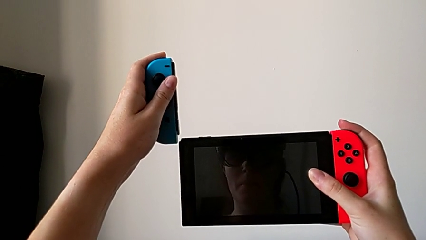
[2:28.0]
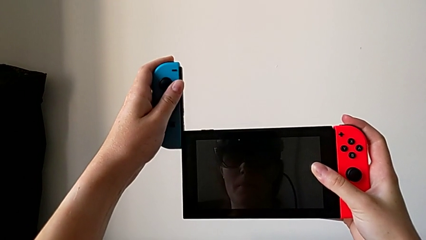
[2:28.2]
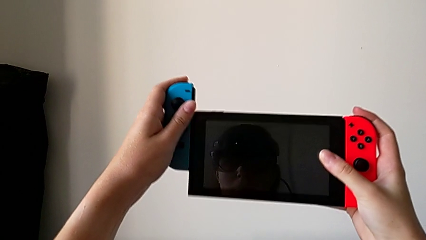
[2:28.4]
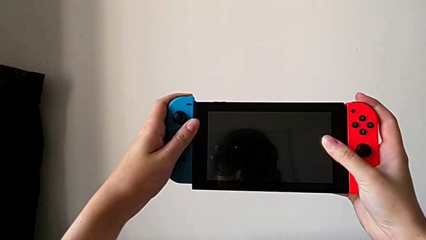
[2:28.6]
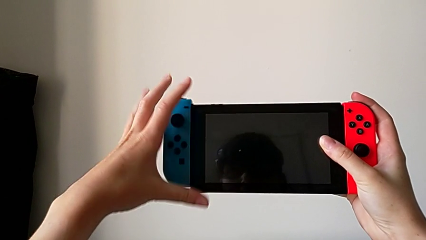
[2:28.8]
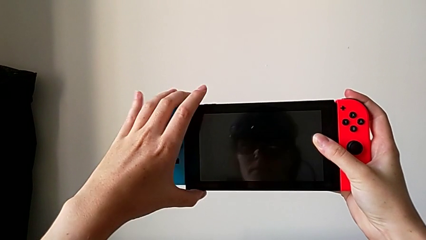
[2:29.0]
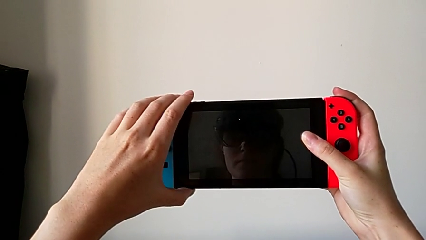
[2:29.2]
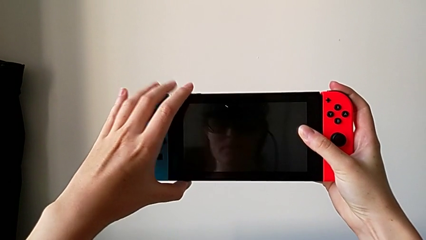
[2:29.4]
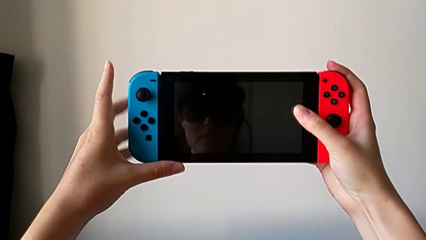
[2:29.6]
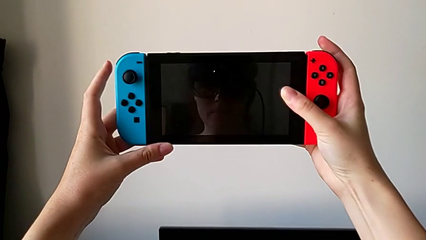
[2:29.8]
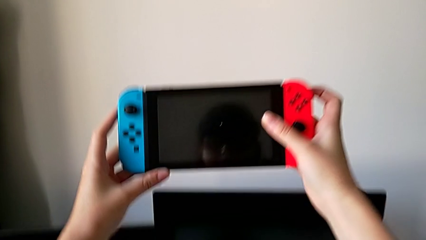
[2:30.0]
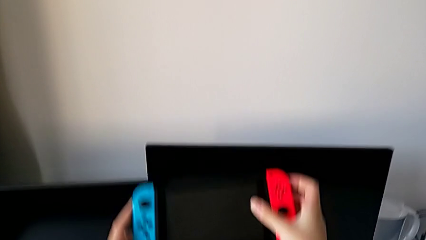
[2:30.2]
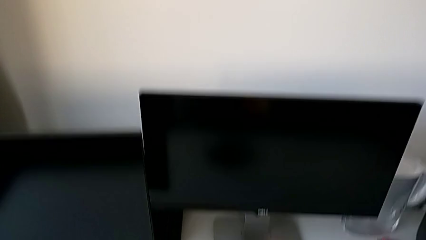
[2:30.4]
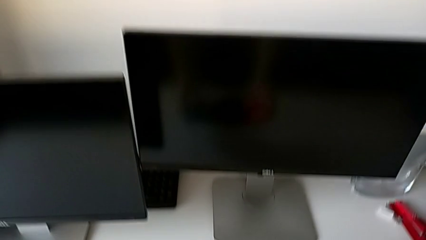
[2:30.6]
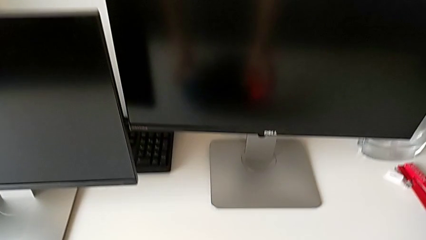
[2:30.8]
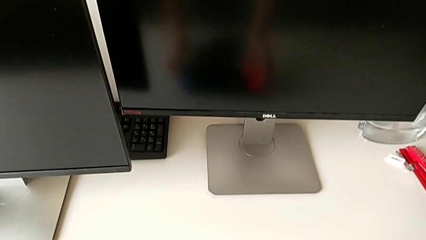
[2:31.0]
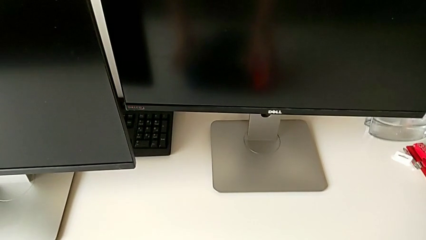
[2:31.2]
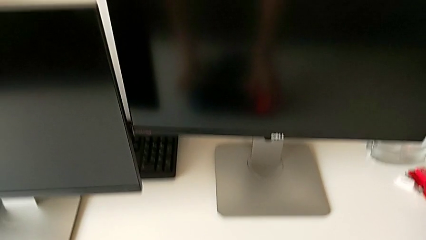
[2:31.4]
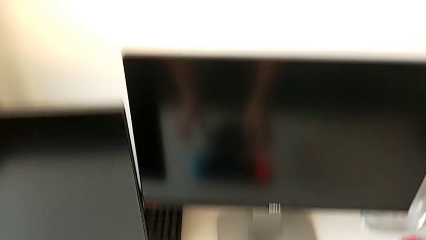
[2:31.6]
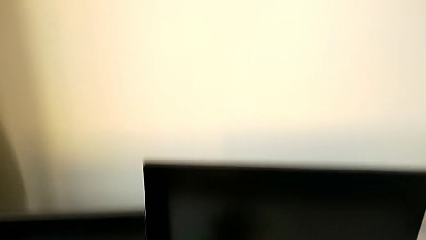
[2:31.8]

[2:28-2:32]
The camera wearer is changing the Joy-Con controller back to handheld mode. They assemble the left Joy-Con controller and place the Nintendo Switch.

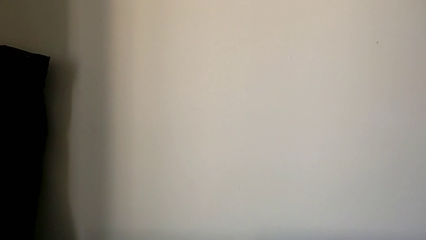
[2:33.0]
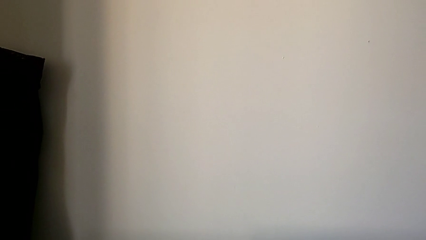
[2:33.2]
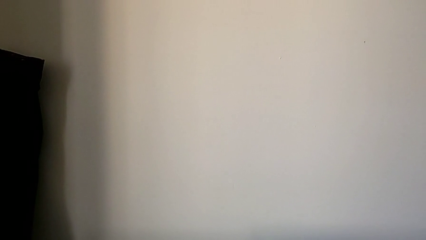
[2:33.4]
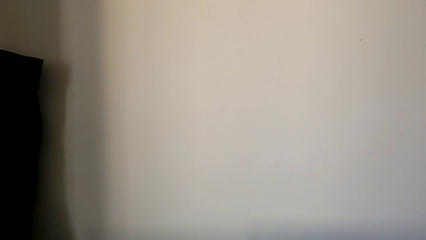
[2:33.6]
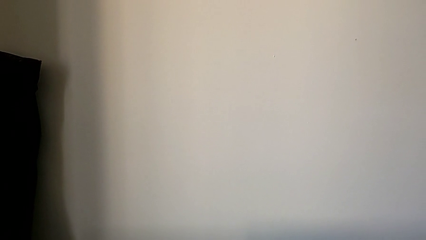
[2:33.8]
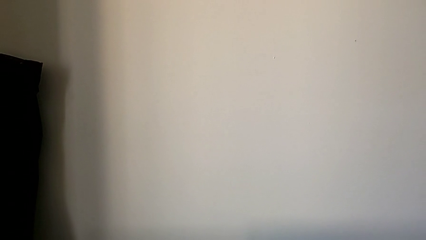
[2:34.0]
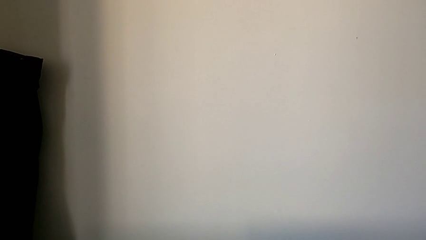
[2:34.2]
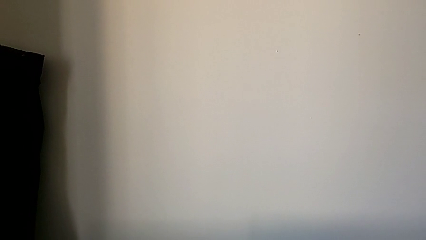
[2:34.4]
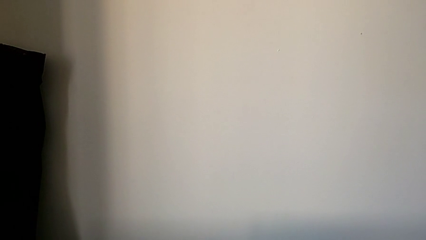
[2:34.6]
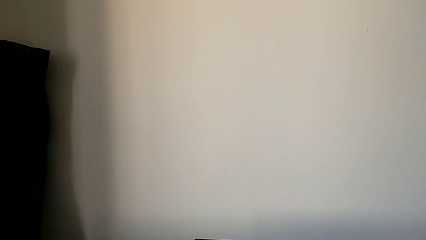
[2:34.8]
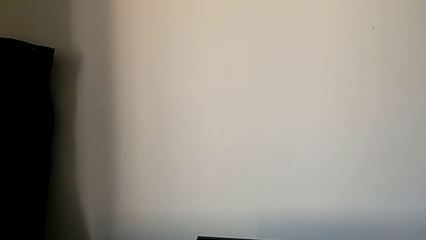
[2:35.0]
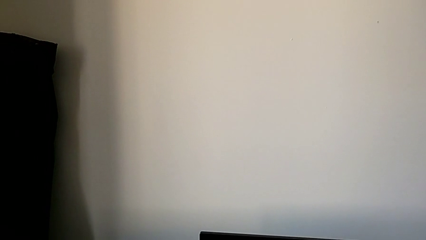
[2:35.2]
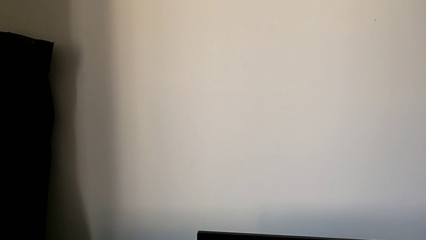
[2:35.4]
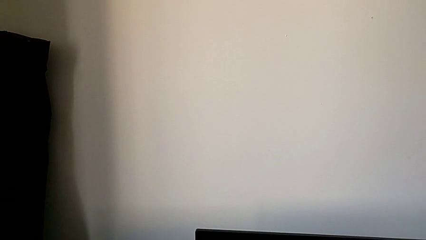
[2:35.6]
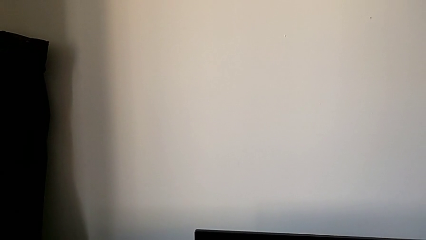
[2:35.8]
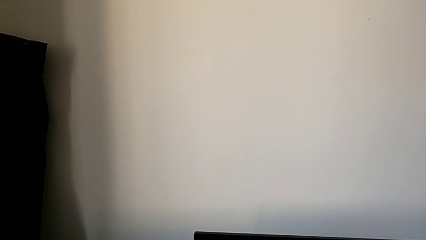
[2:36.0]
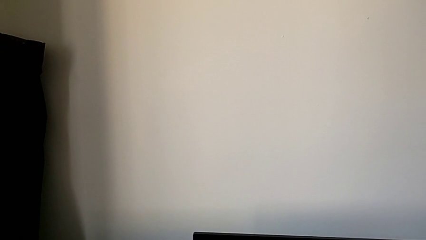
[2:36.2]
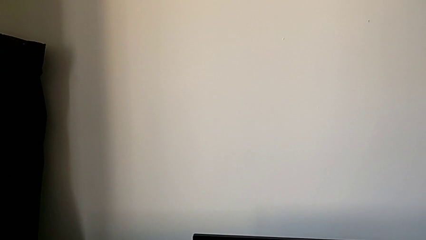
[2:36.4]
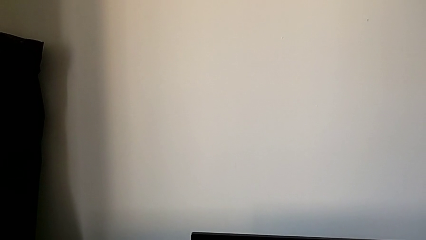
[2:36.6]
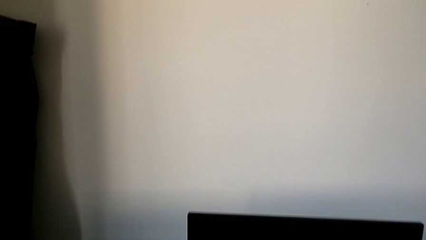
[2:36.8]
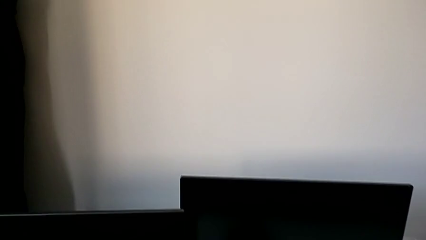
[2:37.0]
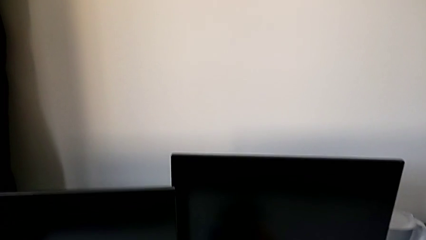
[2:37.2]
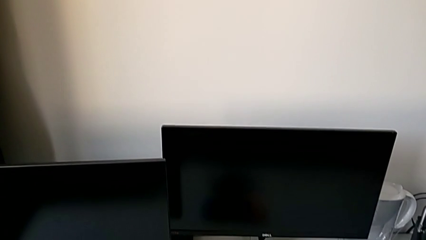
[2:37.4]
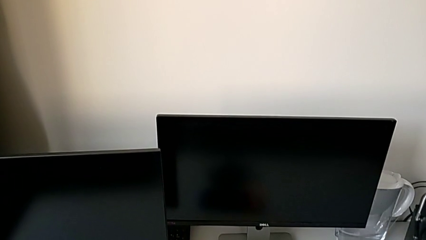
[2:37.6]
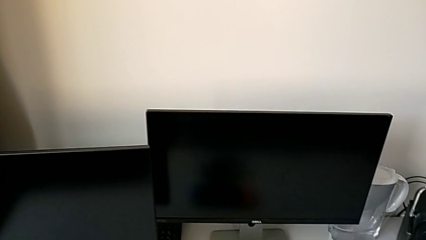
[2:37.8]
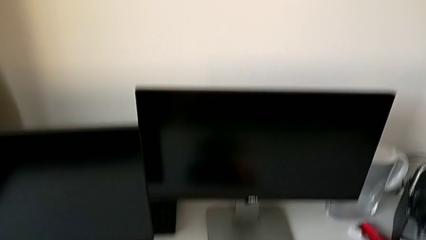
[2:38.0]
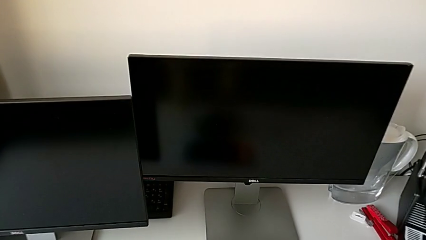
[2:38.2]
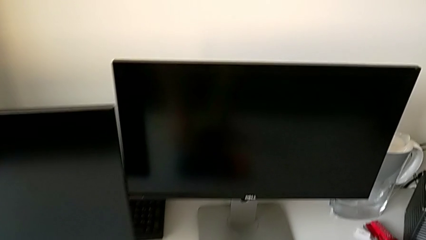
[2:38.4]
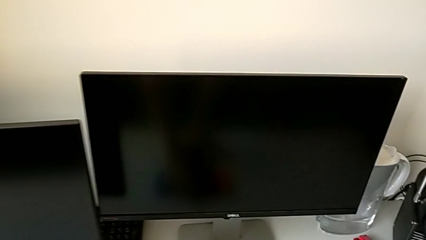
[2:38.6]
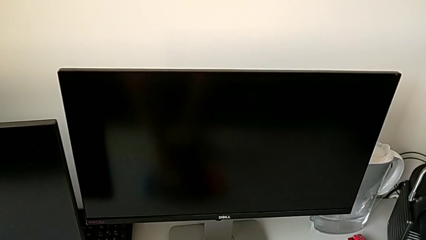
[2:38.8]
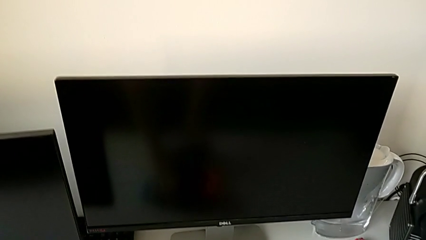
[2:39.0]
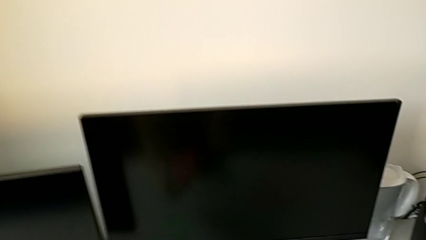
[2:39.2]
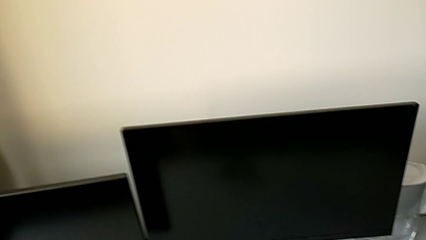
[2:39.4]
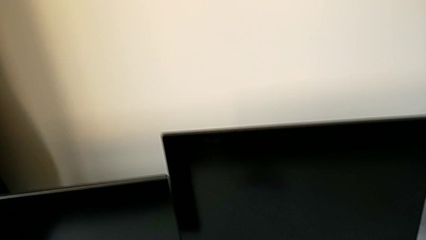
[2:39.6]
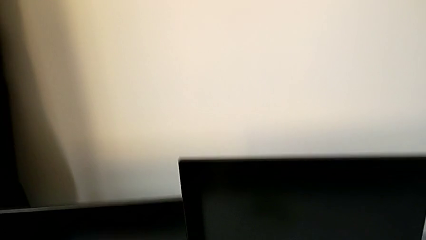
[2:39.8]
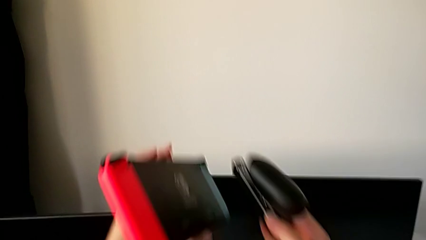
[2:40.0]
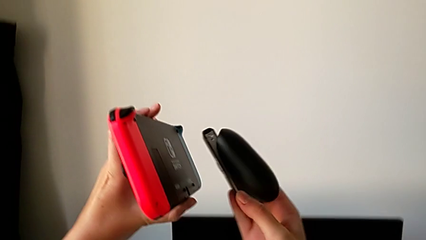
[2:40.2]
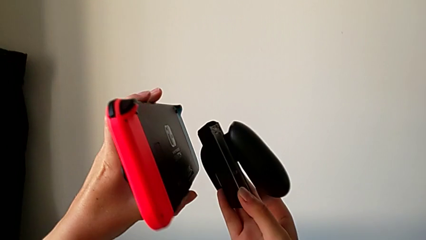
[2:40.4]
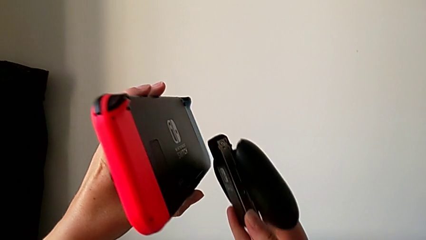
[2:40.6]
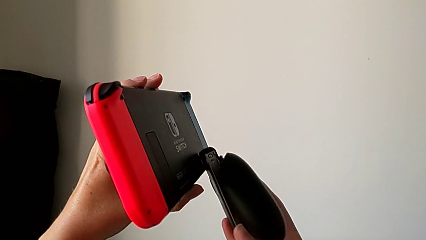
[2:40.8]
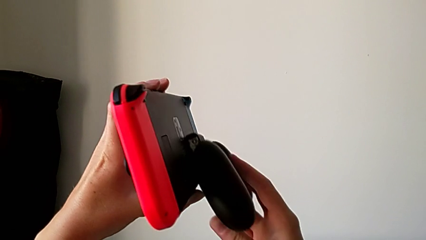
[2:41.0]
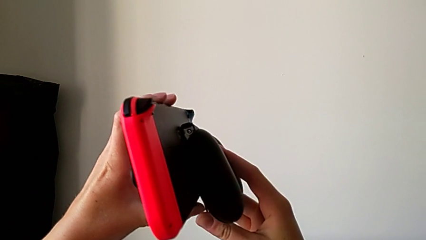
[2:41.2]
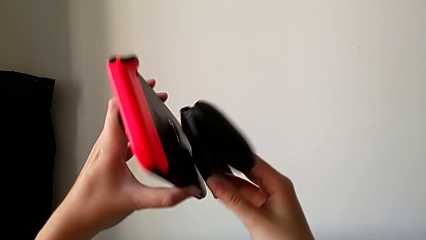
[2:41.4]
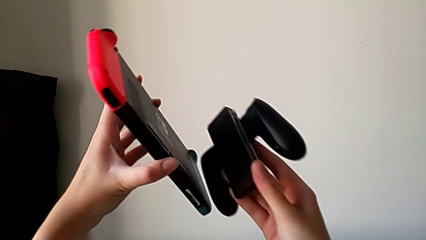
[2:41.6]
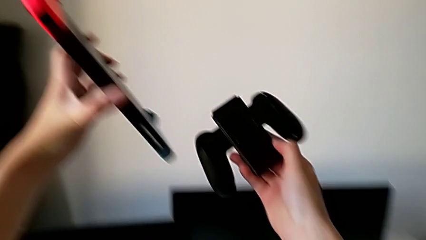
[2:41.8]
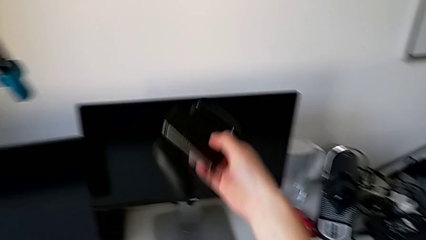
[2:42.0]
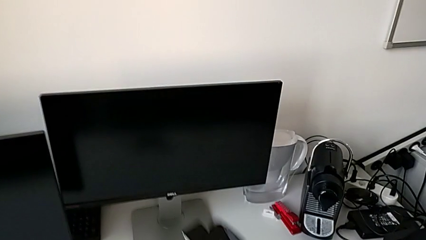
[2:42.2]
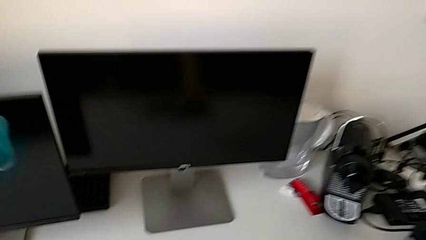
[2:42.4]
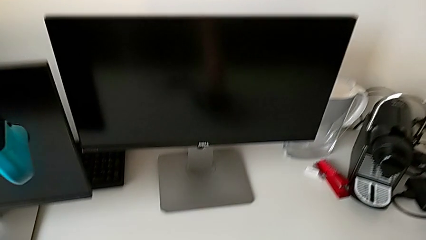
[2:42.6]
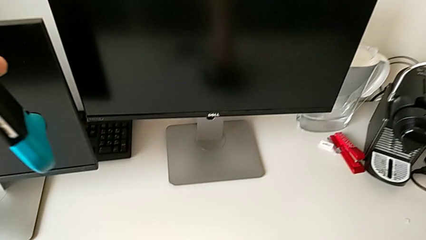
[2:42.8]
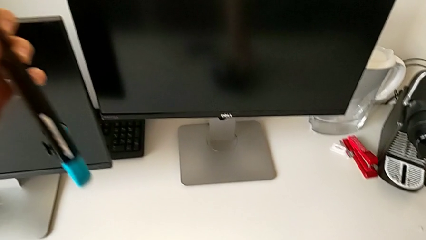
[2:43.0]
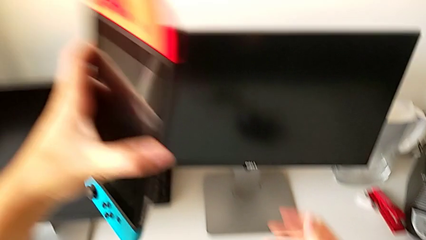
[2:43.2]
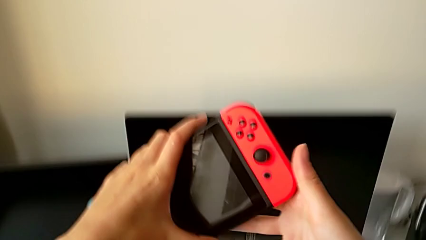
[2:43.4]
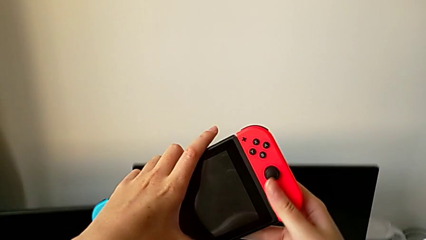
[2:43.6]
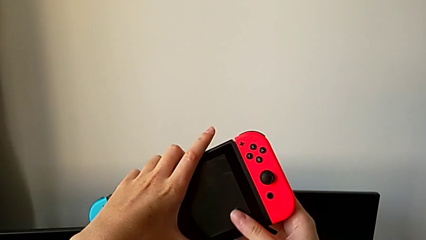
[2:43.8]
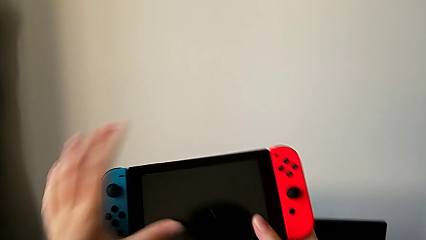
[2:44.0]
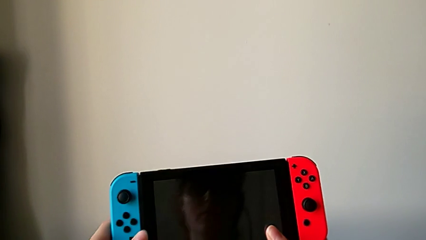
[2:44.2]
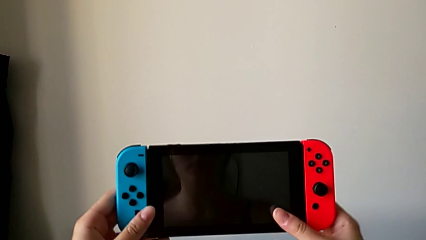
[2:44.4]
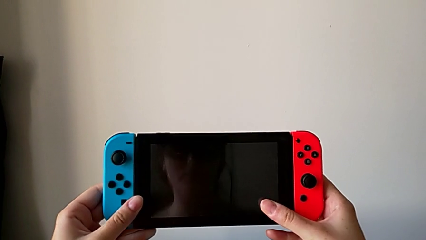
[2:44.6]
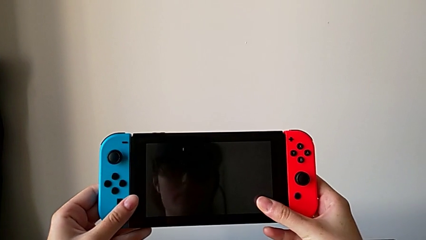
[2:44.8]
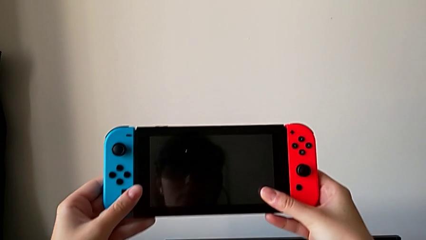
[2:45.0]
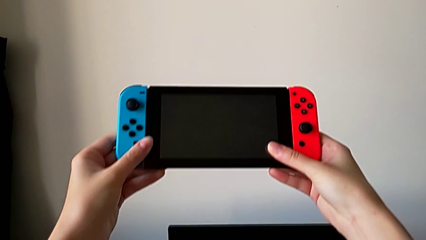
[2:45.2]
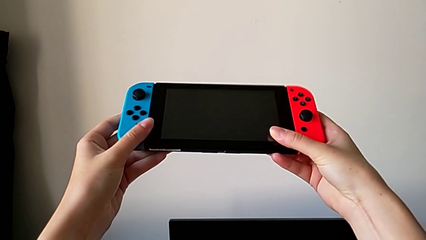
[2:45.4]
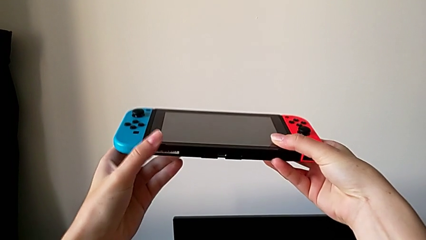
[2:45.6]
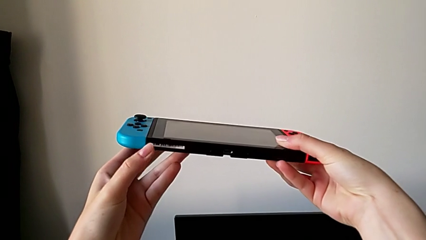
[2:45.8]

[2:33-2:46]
The camera wearer is opening the kickstand on the Nintendo Switch. They grab the Nintendo Switch, place the black comfort grip and begin to inspect the Nintendo Switch.
